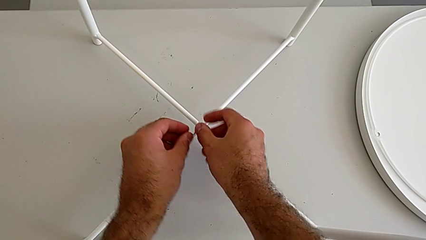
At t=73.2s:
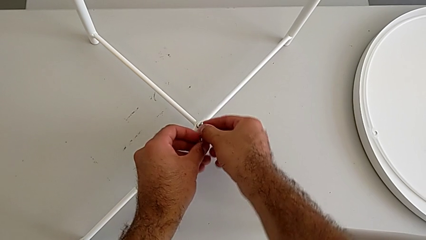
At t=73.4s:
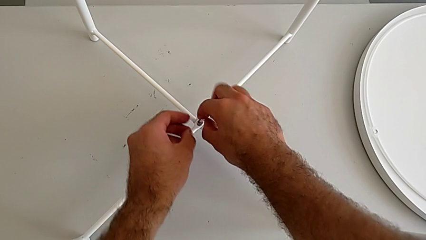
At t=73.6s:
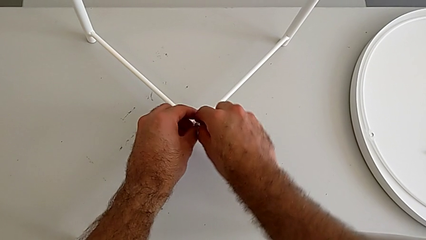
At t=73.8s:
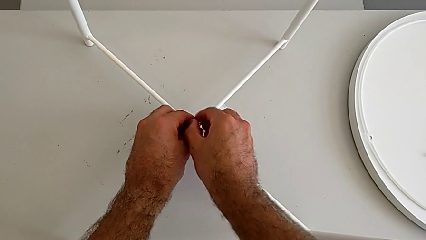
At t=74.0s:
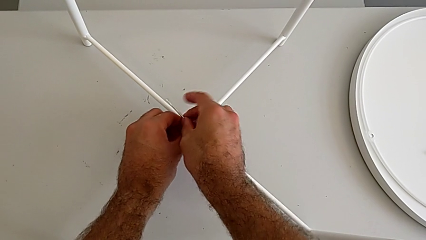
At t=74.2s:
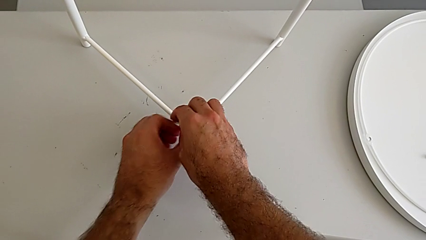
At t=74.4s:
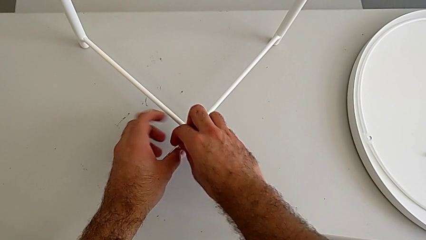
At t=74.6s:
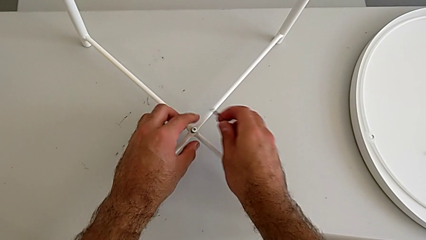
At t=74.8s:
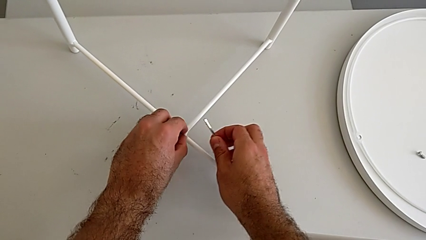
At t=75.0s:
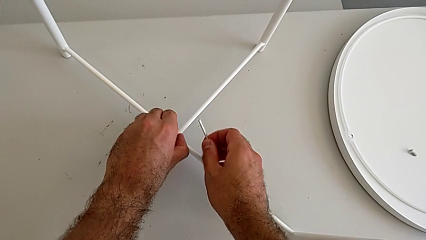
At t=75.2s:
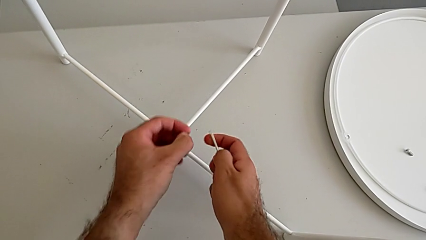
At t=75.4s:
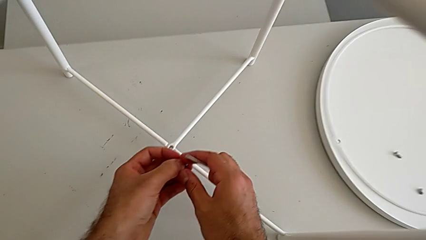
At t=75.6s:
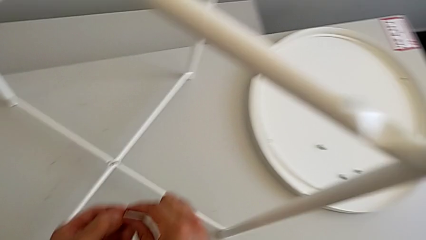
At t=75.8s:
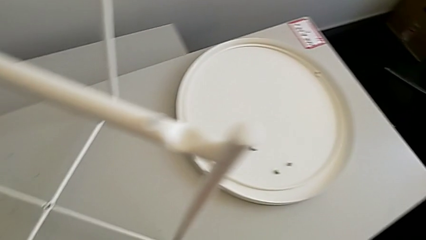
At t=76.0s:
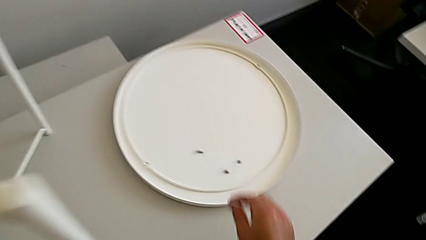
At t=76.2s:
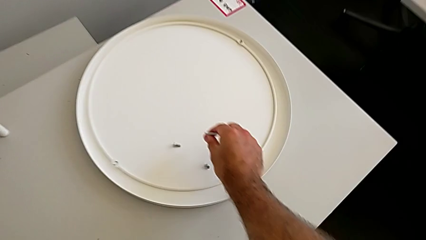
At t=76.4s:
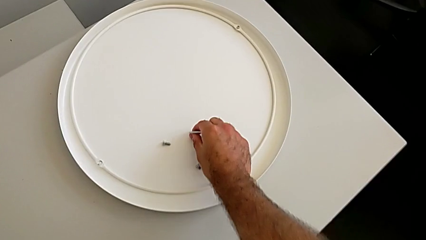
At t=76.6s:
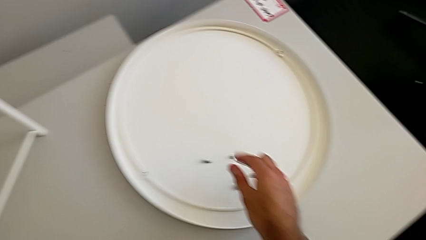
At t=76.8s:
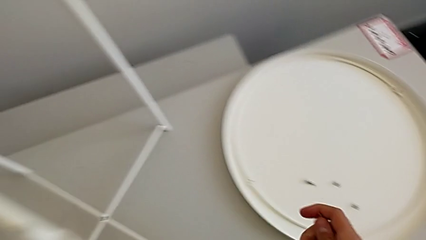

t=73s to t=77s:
The camera wearer is unscrewing the bottom hex socket head. They withdraw the Allen wrench, disassemble the hex socket head and place it.

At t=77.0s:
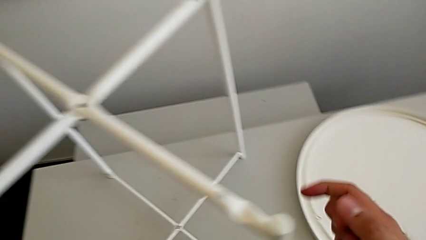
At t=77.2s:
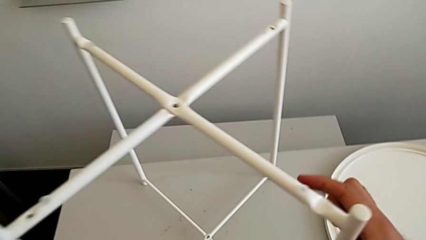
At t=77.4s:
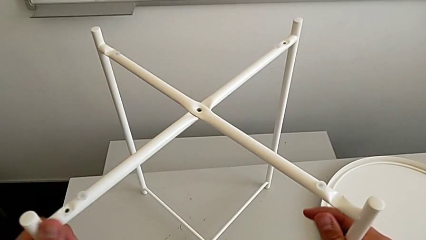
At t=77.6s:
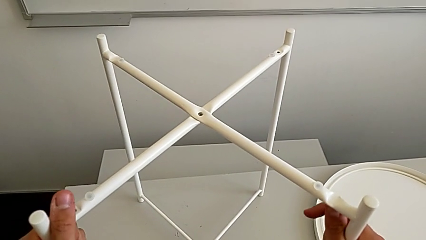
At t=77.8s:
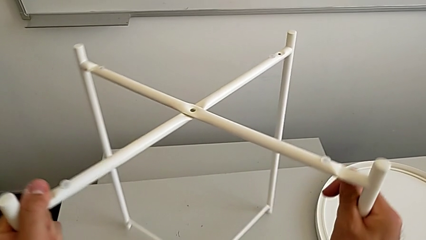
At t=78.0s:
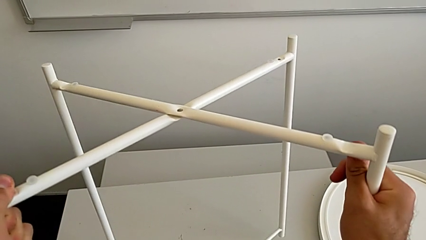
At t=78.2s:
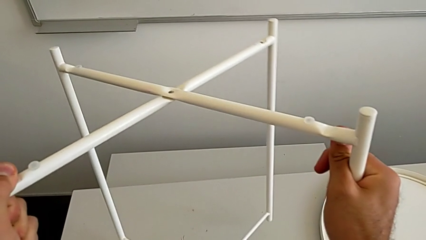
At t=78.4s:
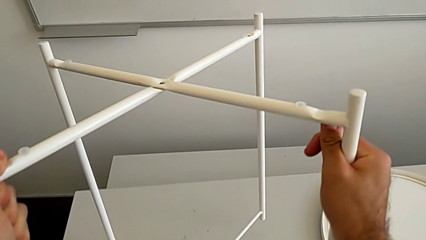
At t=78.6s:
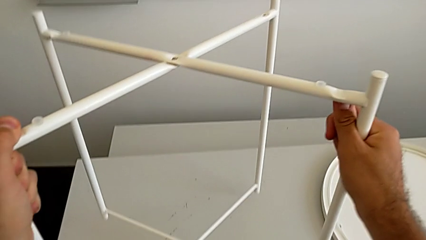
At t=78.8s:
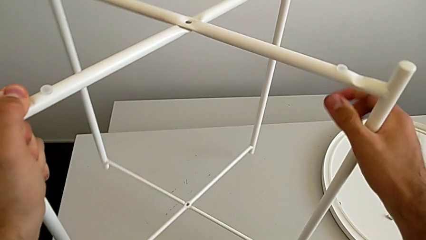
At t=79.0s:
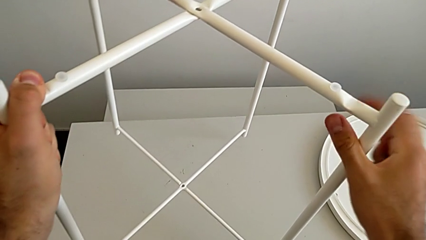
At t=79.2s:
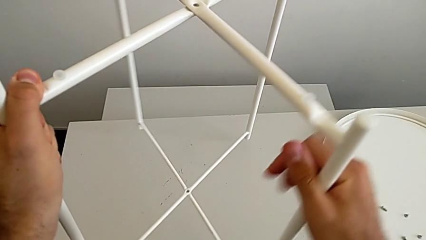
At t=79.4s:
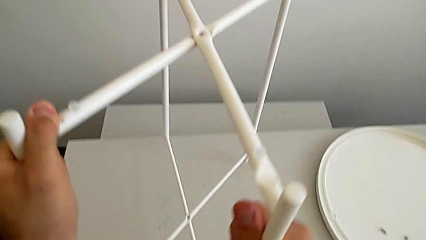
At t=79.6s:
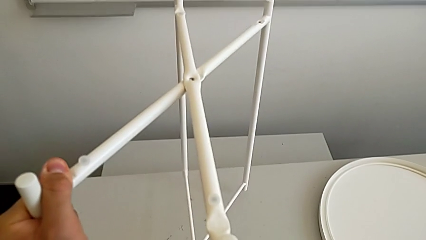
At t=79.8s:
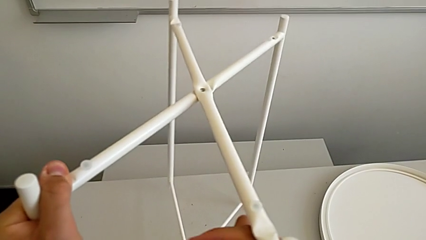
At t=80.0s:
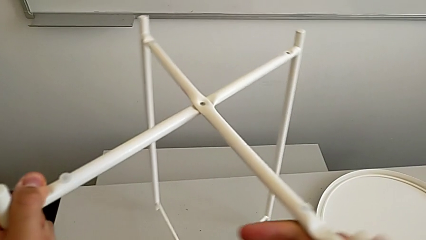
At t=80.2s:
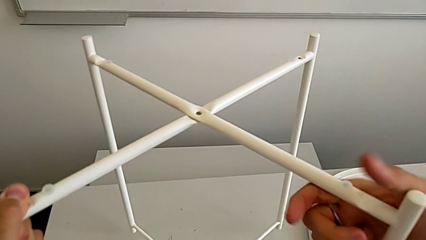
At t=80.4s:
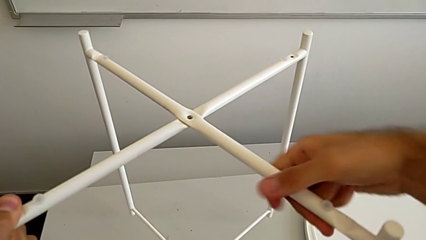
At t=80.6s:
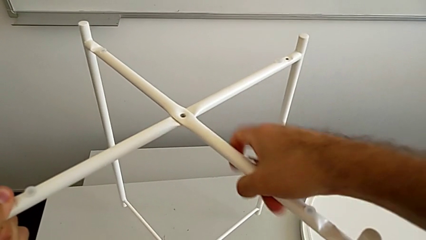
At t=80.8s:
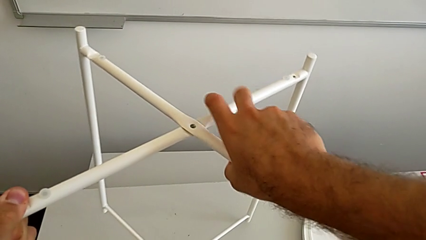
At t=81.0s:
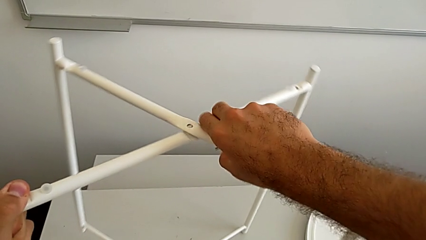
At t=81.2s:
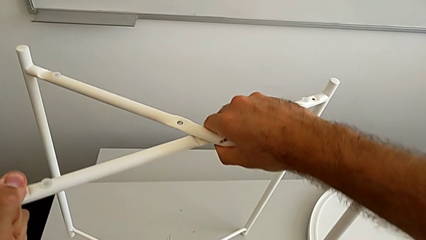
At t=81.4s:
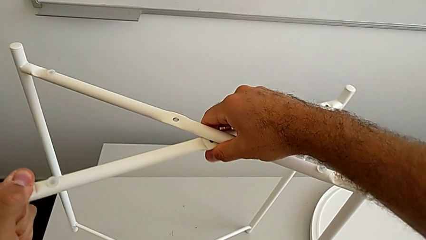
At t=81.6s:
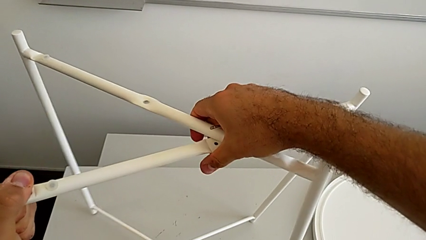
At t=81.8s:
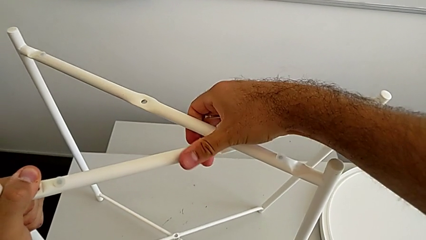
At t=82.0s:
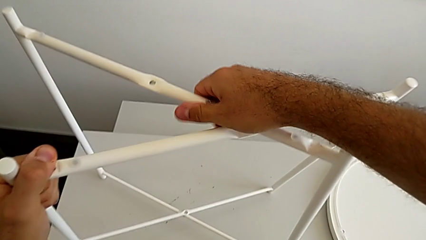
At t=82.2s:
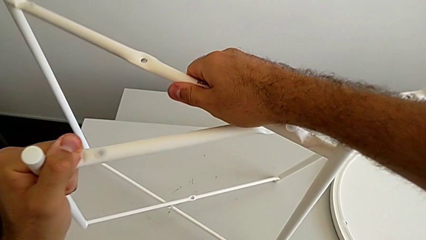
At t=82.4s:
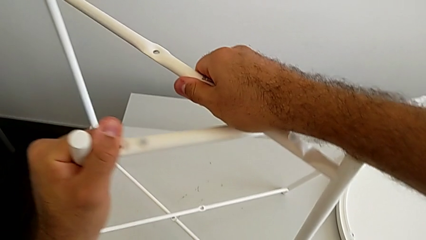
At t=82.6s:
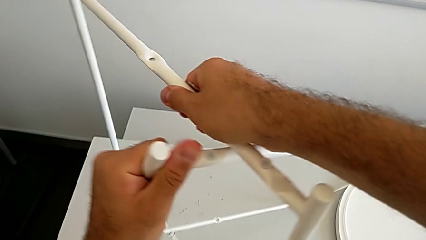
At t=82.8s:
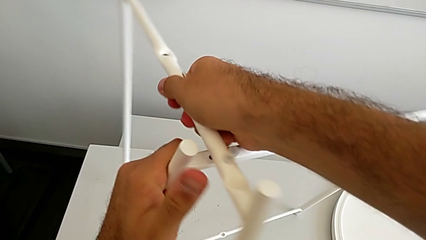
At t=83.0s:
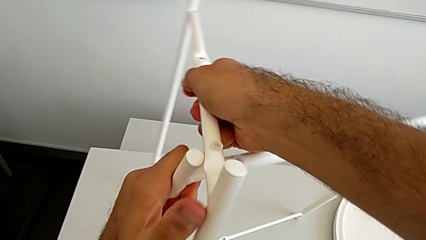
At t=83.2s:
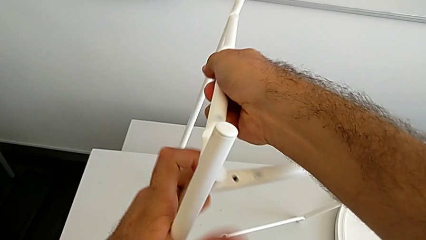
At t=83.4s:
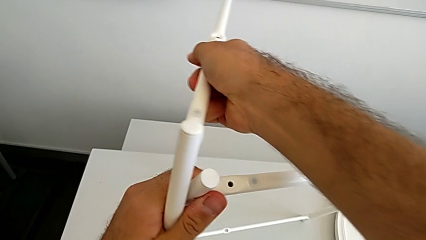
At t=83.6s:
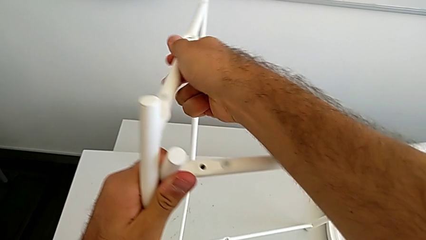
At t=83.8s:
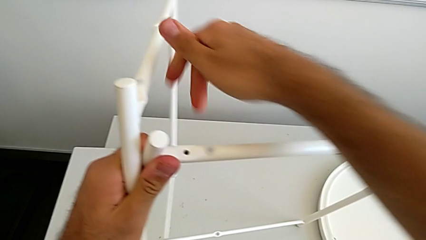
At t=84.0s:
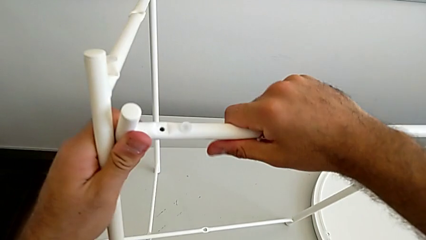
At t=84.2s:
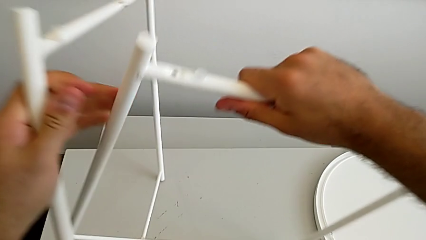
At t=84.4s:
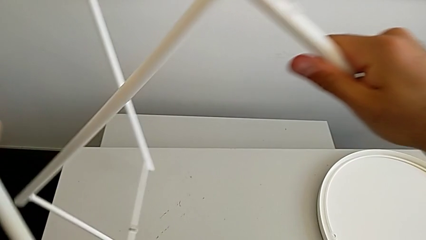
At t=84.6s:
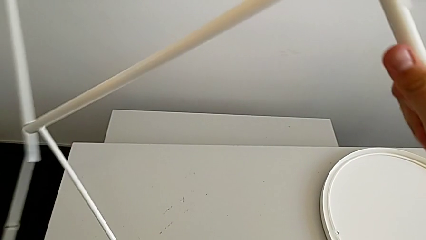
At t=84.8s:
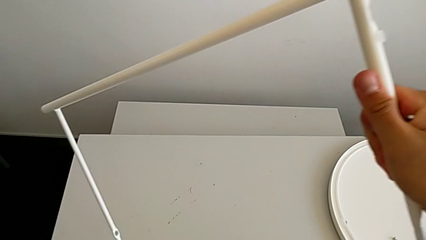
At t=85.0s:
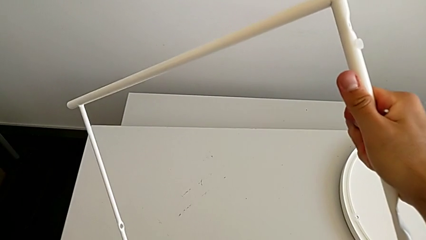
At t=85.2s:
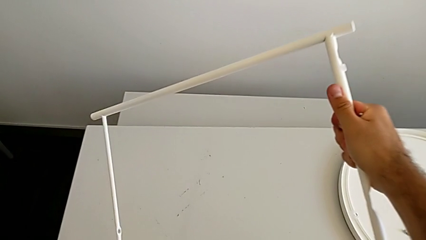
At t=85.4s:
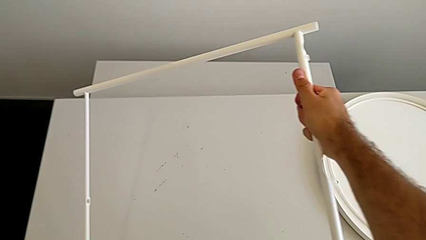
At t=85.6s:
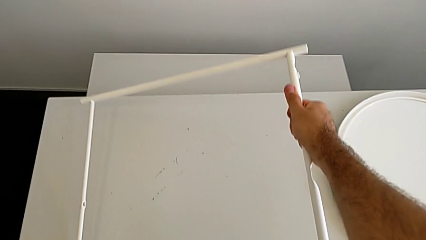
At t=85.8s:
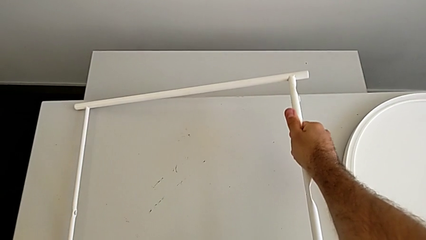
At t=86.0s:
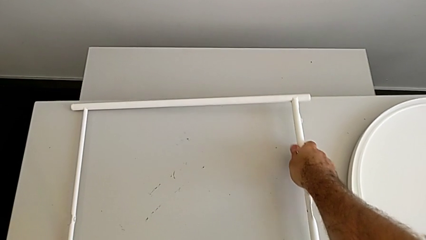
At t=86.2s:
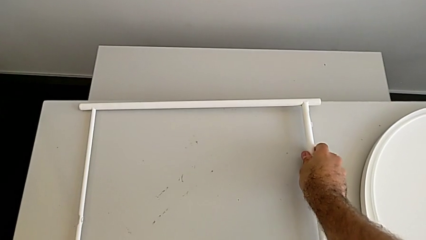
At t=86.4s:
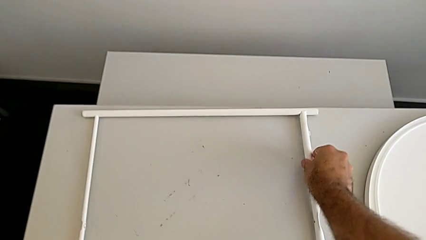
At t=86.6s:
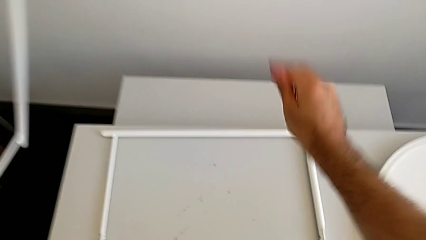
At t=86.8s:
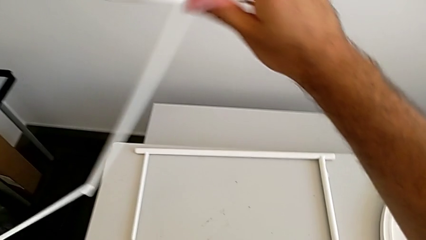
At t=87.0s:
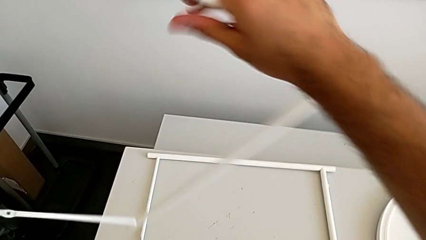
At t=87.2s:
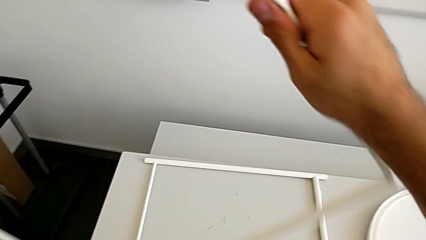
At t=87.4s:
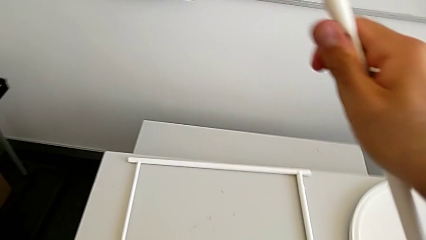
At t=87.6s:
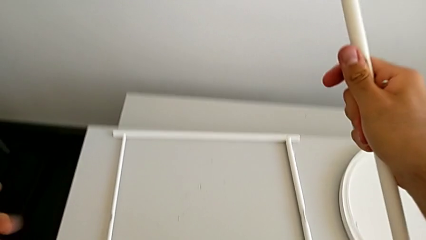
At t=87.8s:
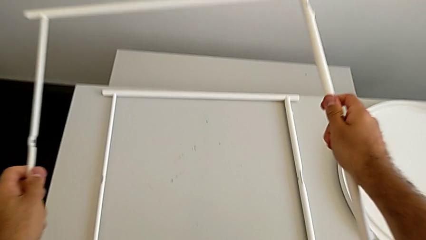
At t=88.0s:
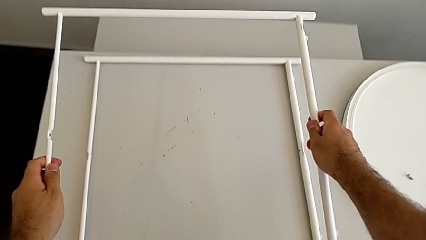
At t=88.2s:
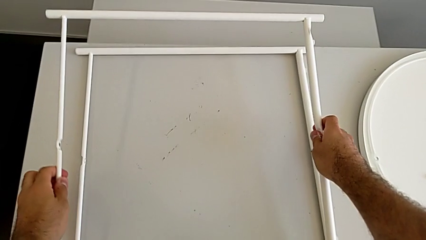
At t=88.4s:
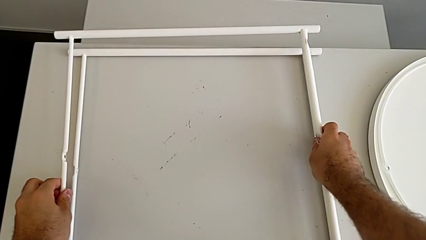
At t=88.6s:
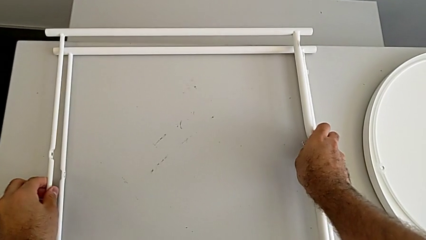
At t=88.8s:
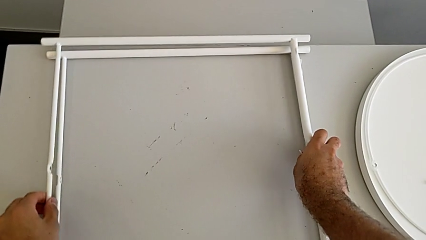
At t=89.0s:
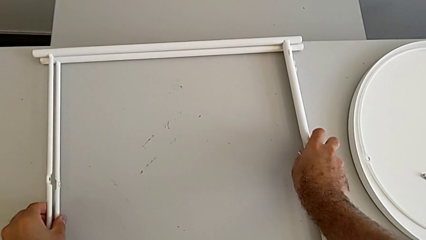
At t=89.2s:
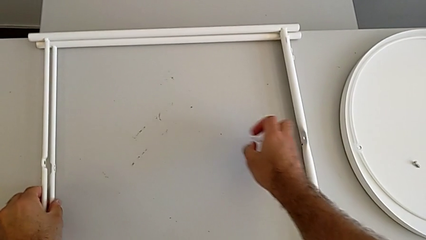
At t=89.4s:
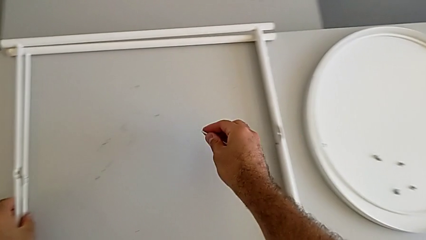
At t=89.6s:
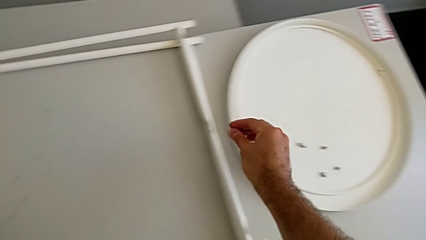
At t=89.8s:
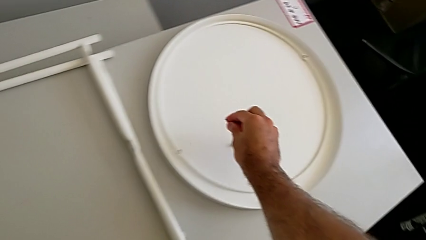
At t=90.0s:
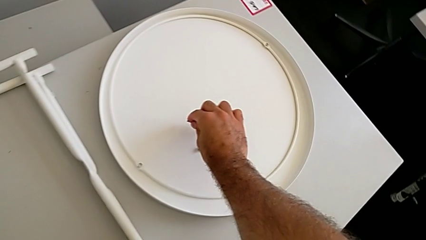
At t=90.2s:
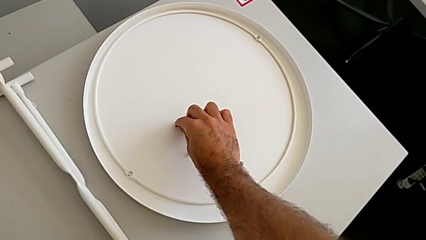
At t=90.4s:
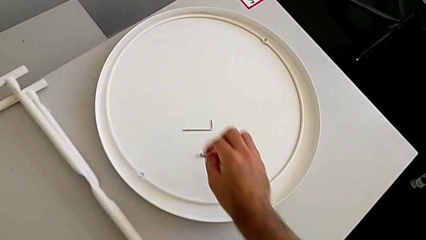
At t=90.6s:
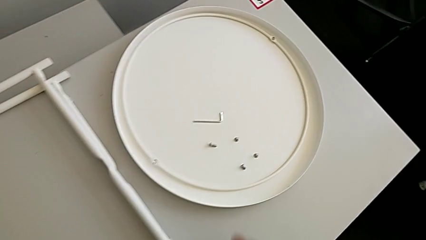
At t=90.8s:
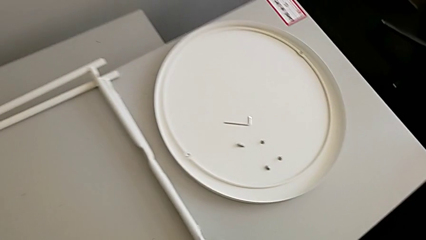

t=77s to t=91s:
The camera wearer disassembles the legs. They slide the leg, disassemble it, place it twice and place the Allen wrench.
